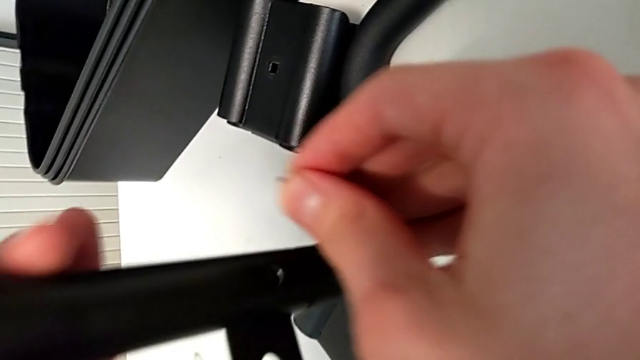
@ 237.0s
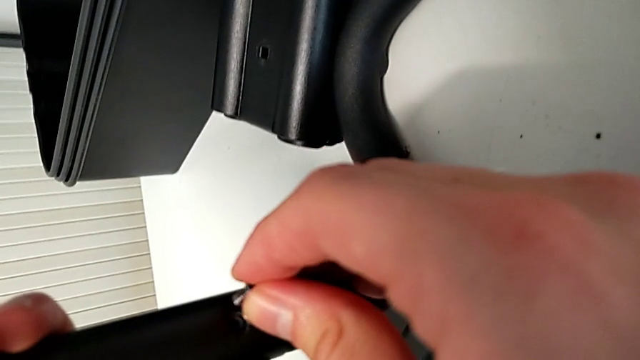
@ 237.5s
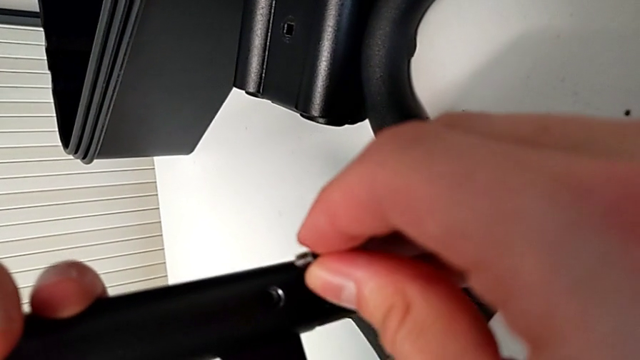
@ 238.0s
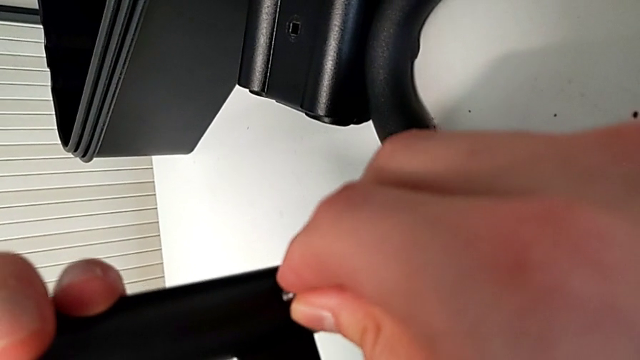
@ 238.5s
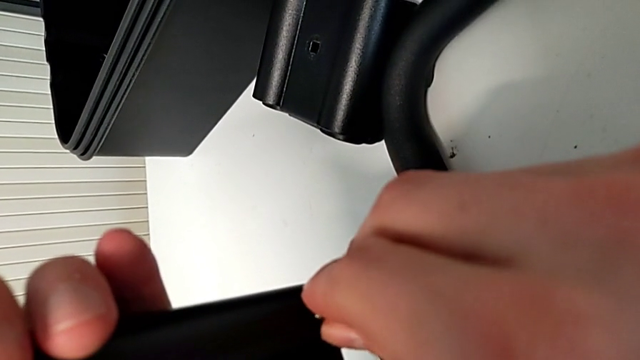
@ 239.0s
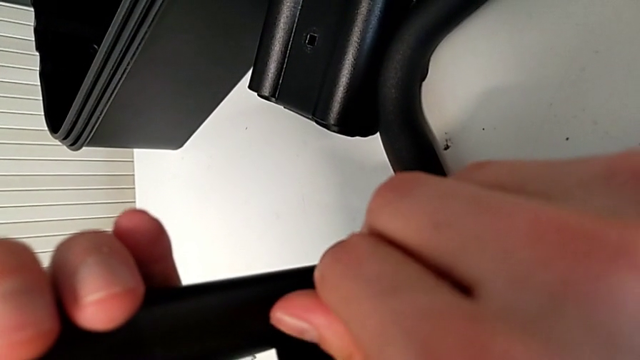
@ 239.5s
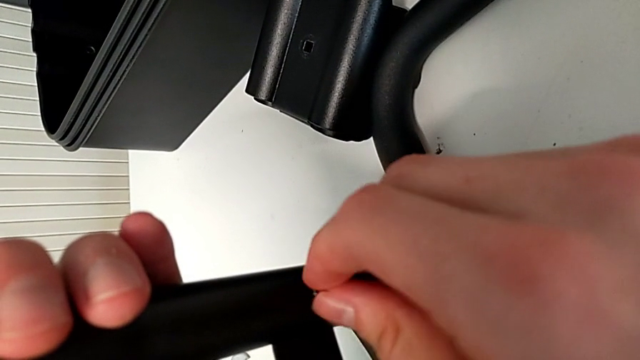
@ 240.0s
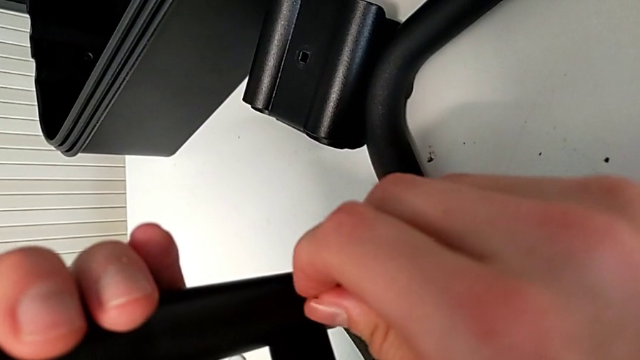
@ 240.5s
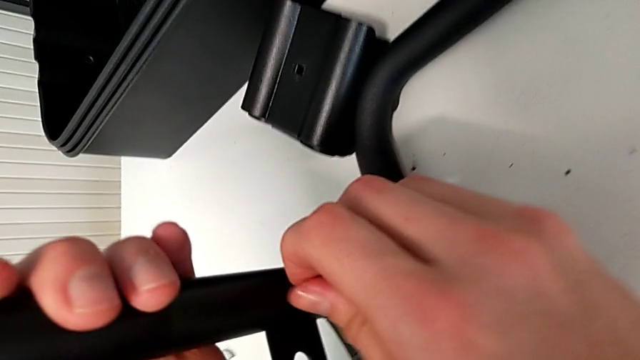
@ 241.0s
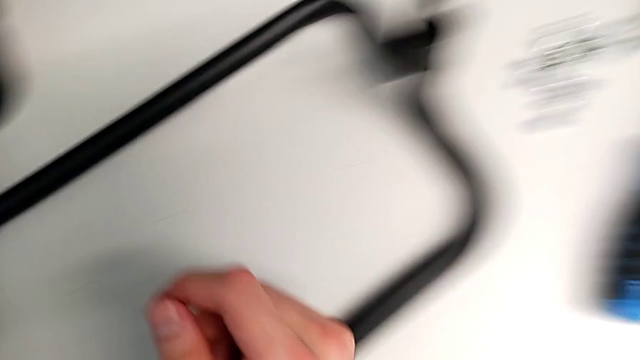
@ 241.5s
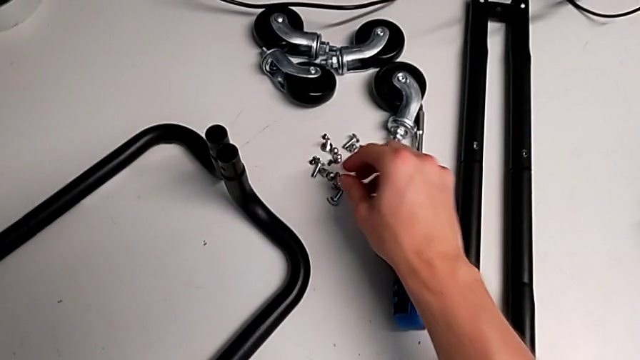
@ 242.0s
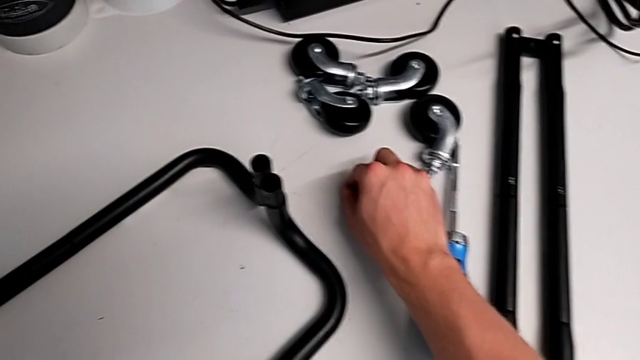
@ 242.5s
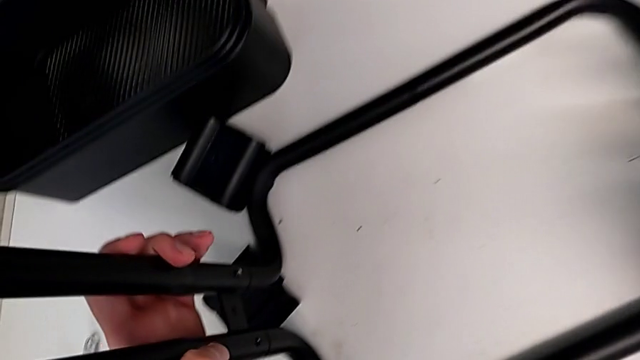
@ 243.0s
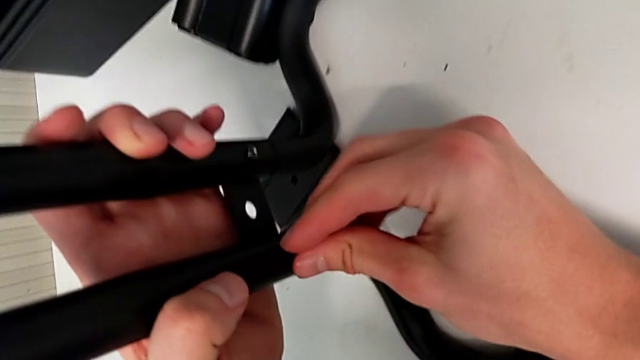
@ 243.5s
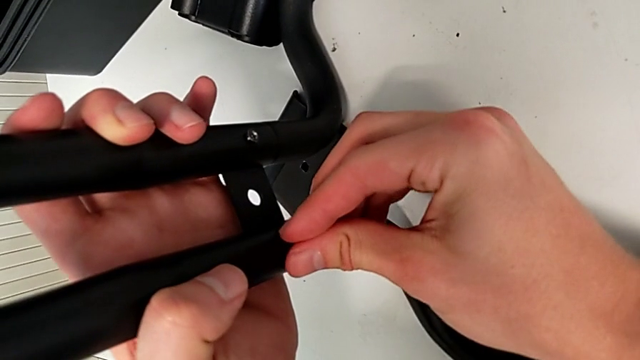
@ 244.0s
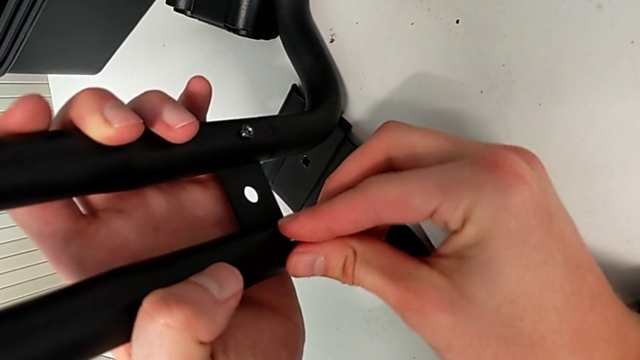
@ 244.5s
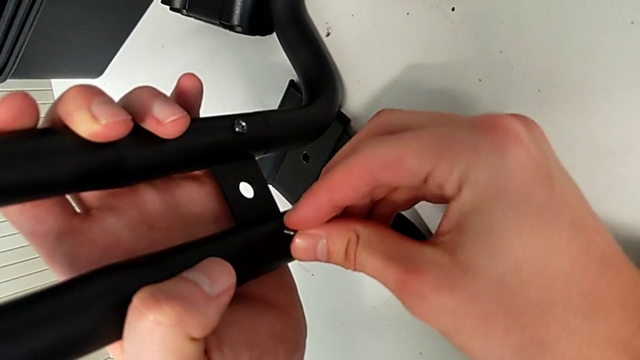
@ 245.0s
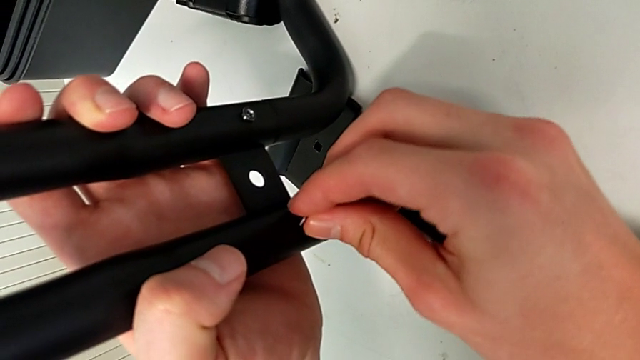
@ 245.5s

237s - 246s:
The camera wearer is assembling the base frame with the sidebars. They keep screwing the screw, grab the screw, insert it and begin to screw it.

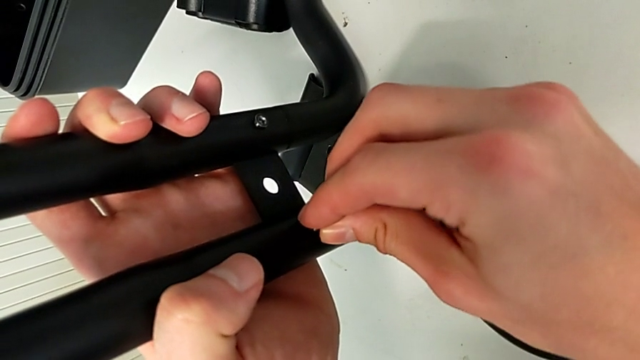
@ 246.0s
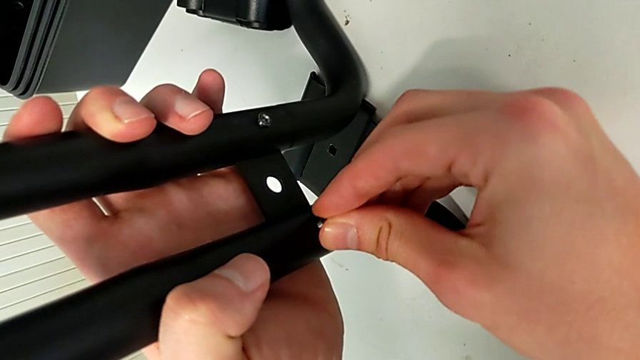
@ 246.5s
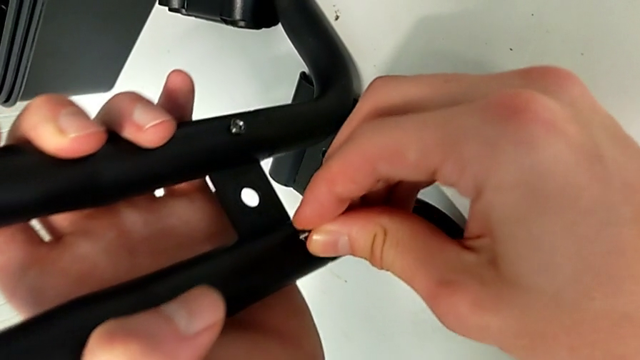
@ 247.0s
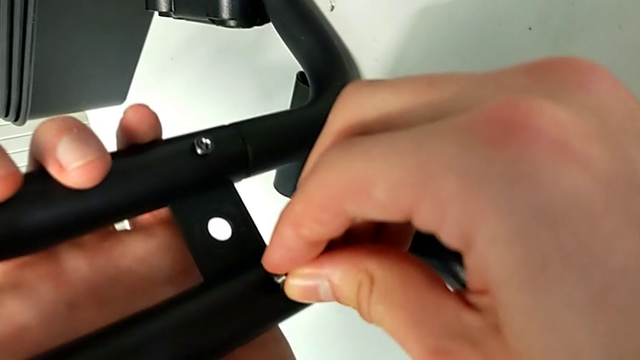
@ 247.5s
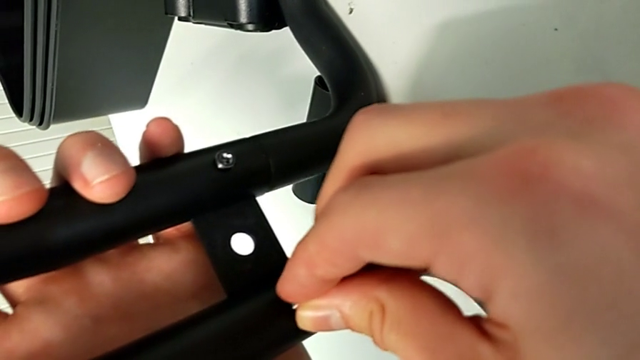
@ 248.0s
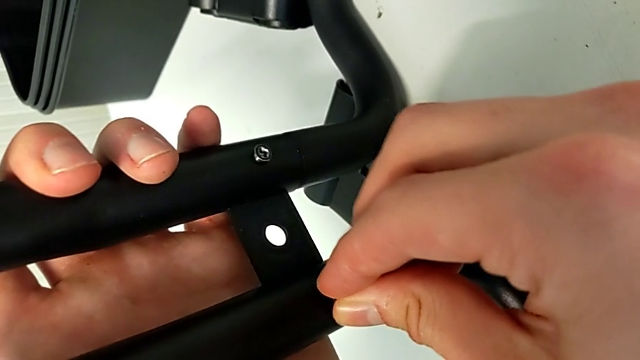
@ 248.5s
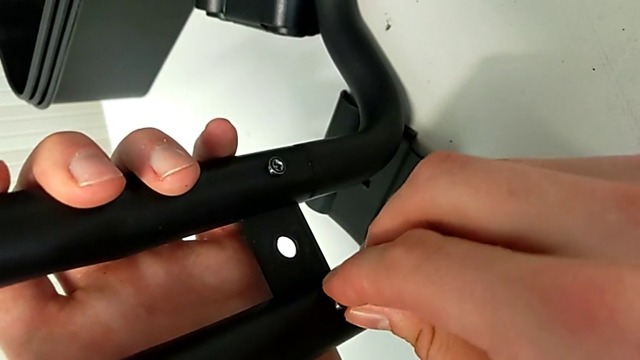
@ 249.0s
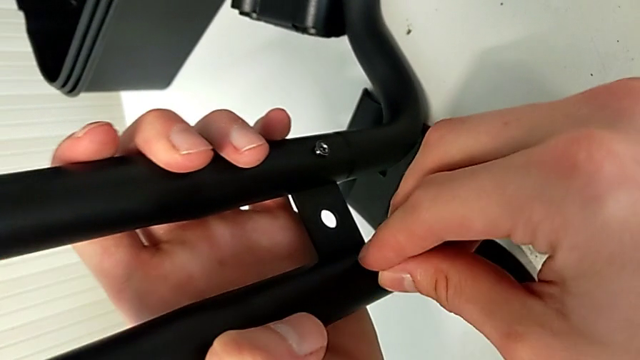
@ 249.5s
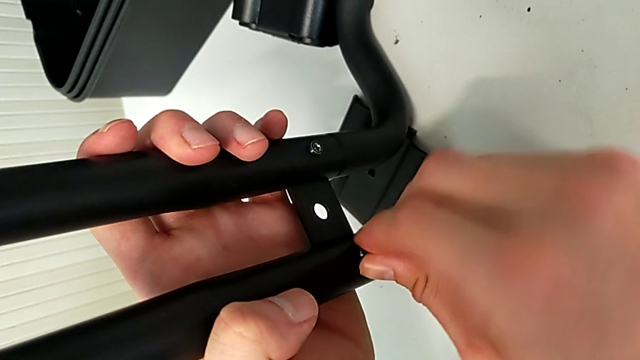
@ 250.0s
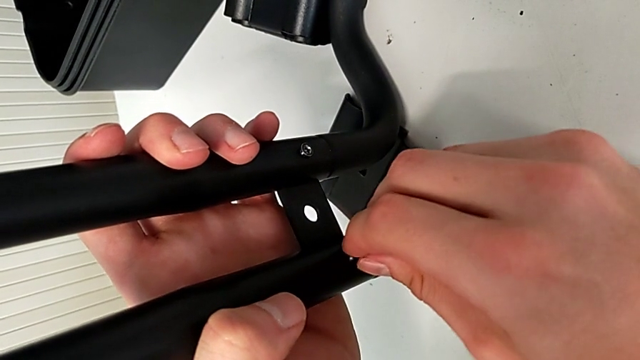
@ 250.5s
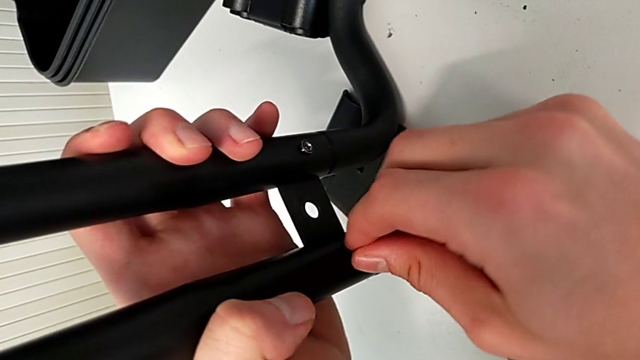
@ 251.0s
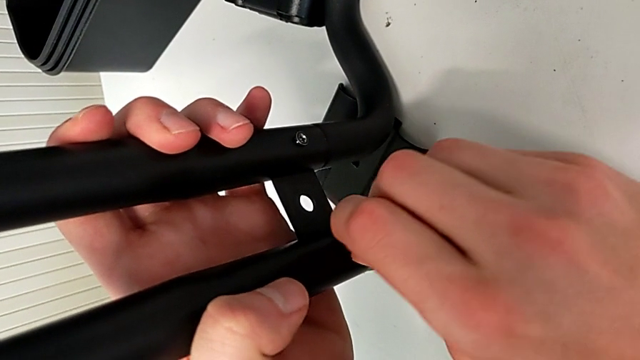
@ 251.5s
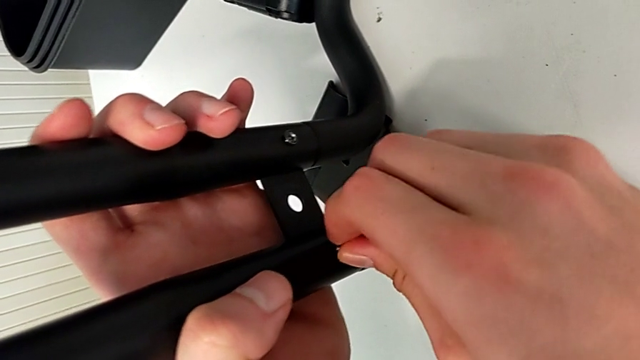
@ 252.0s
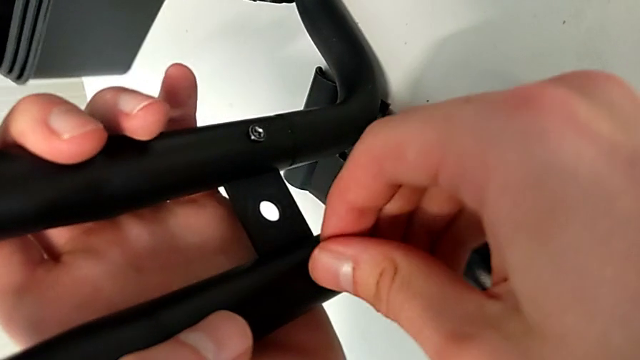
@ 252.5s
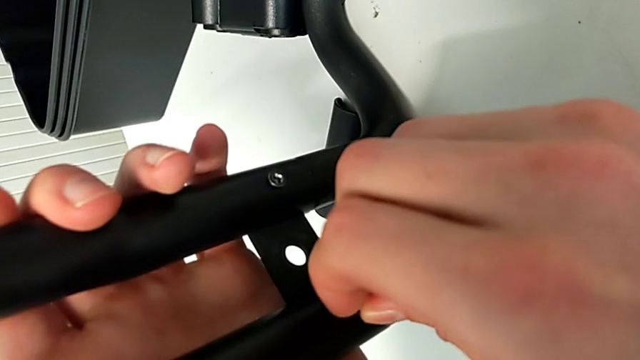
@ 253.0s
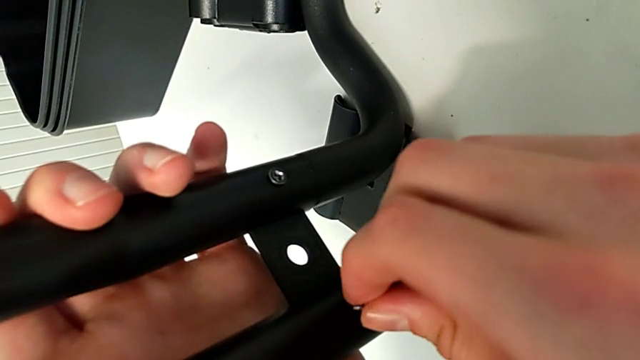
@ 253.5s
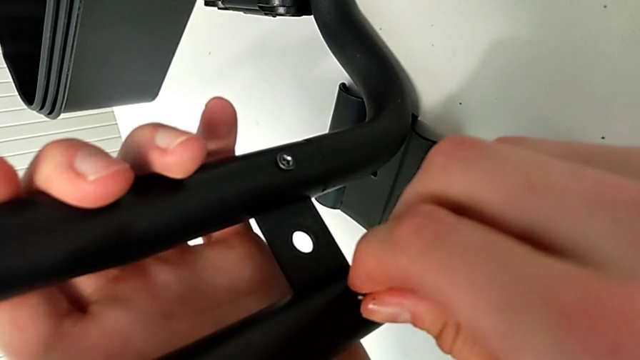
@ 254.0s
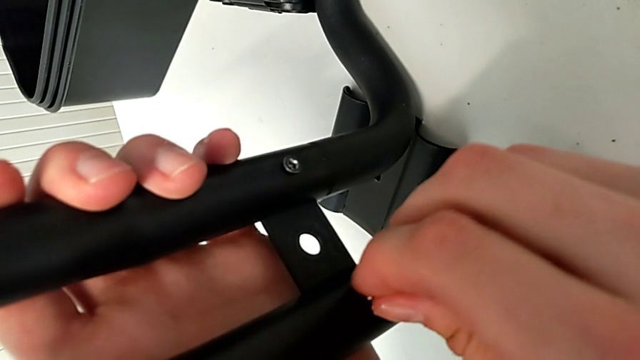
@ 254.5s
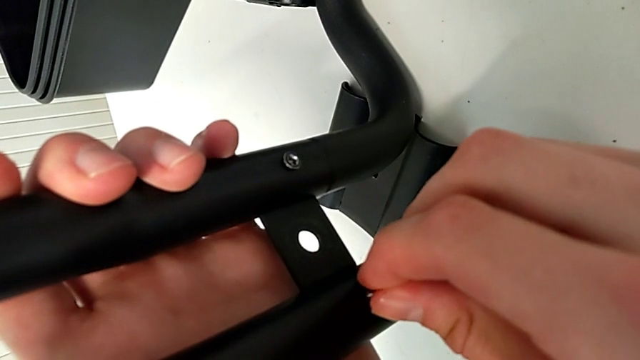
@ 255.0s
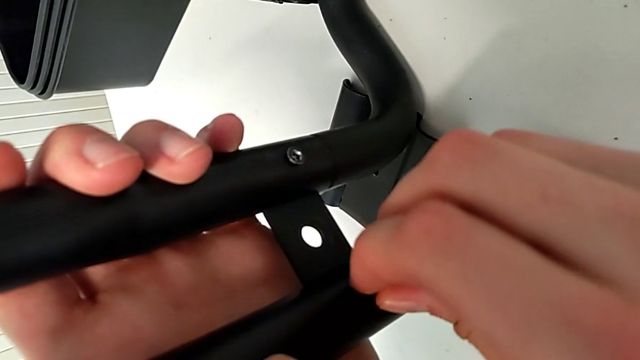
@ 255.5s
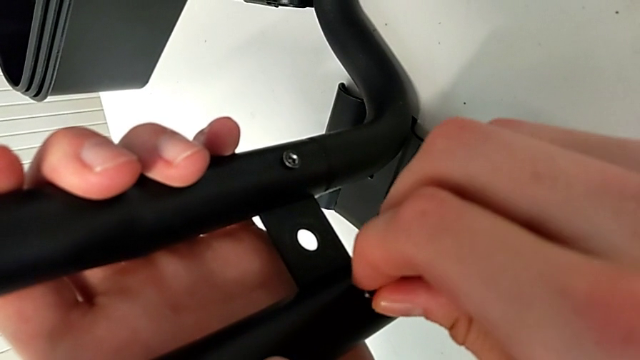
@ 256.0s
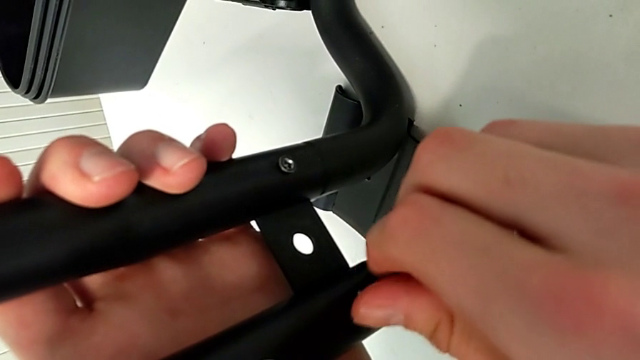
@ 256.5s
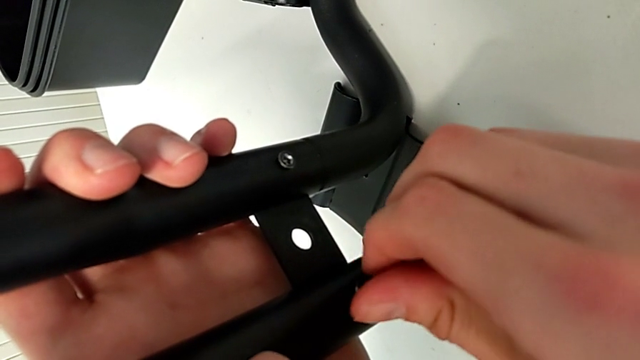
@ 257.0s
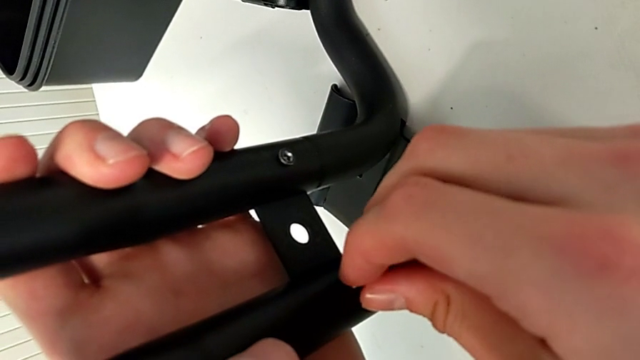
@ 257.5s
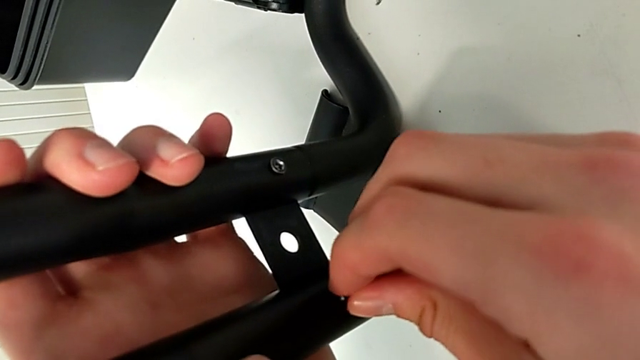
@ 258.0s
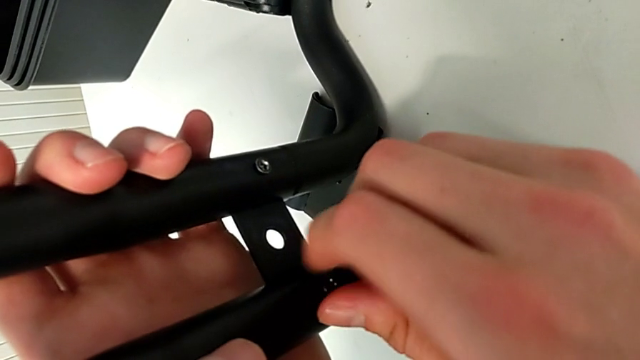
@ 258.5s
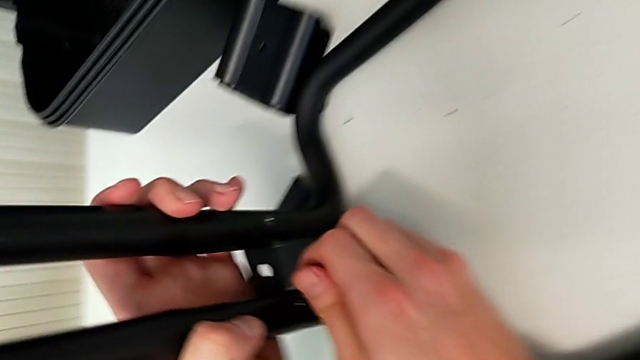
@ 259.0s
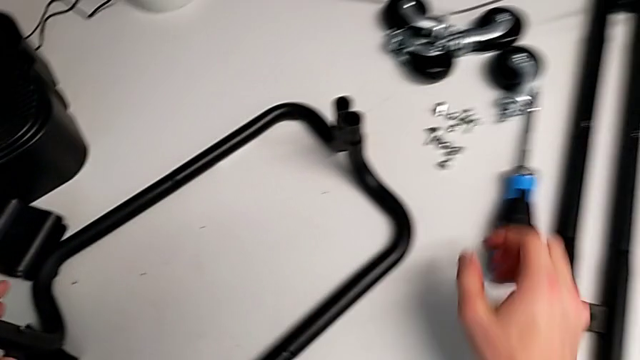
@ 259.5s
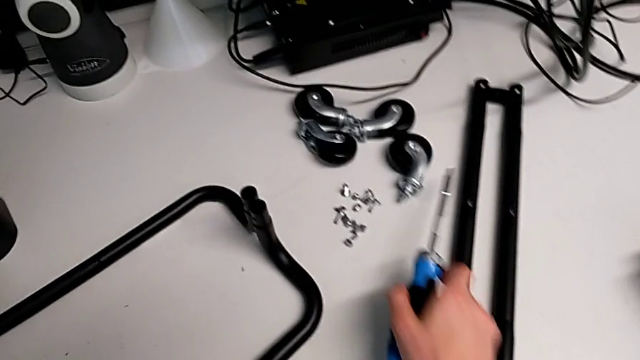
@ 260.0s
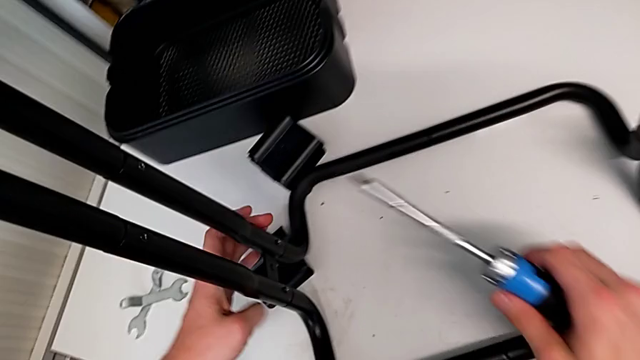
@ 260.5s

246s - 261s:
The camera wearer is assembling the base frame with the sidebars. They keep screwing the screw and grab the blue screwdriver.
